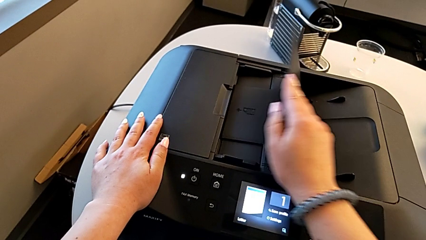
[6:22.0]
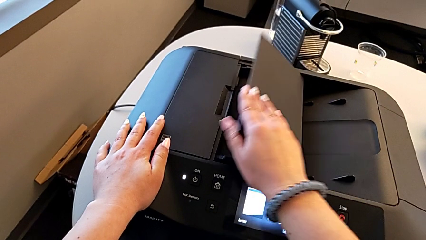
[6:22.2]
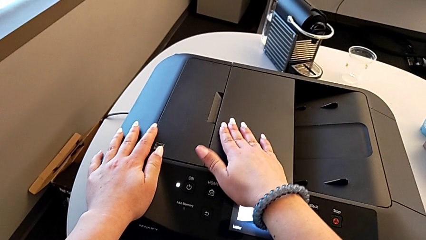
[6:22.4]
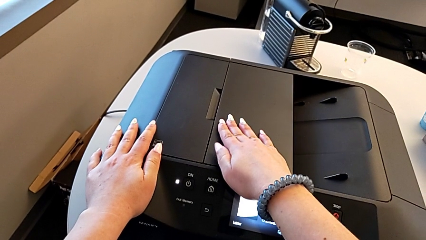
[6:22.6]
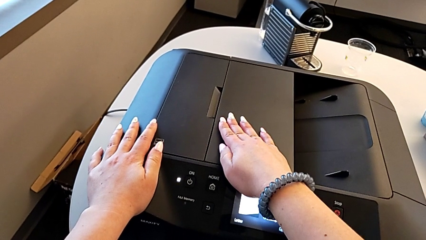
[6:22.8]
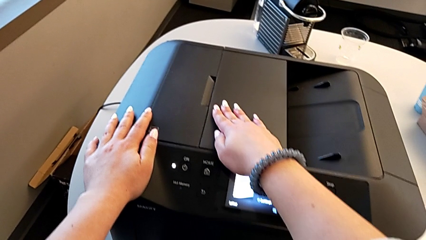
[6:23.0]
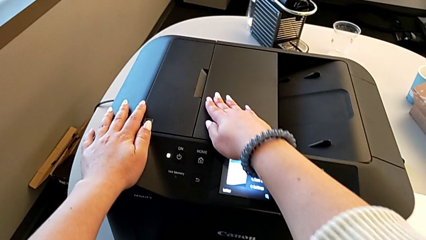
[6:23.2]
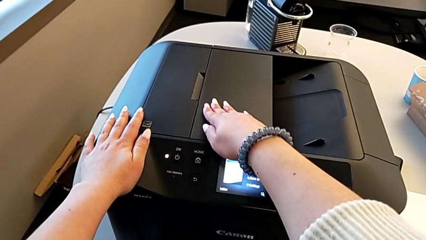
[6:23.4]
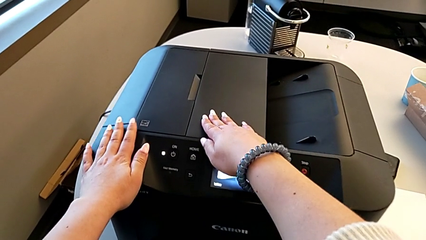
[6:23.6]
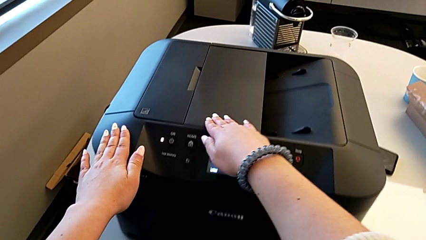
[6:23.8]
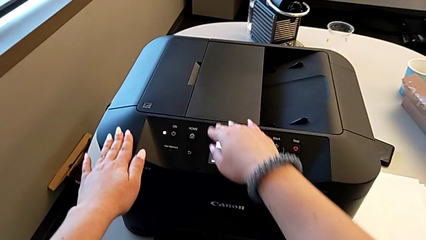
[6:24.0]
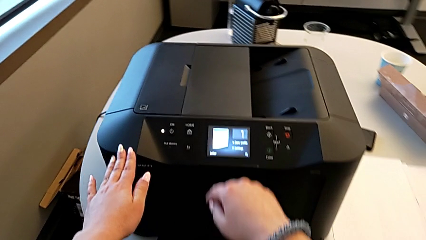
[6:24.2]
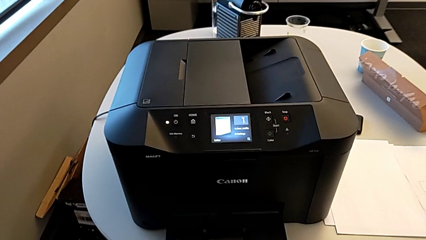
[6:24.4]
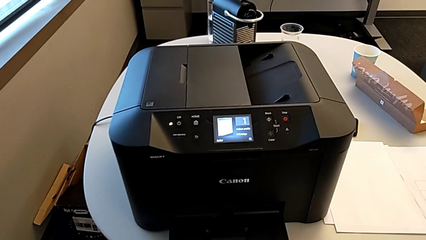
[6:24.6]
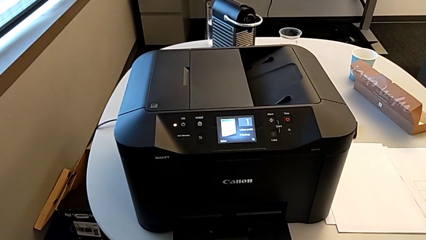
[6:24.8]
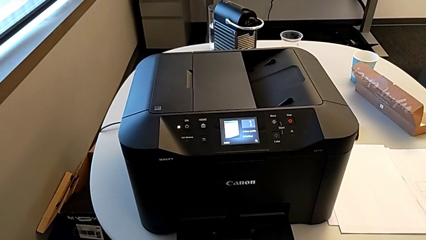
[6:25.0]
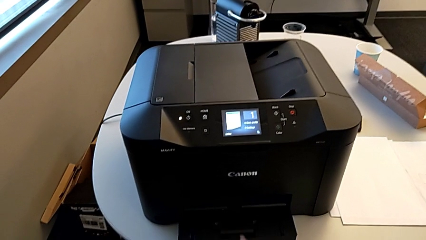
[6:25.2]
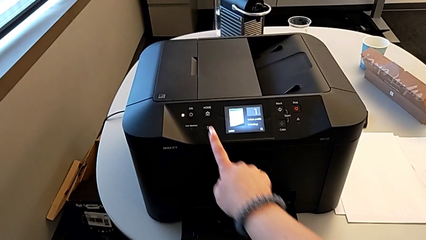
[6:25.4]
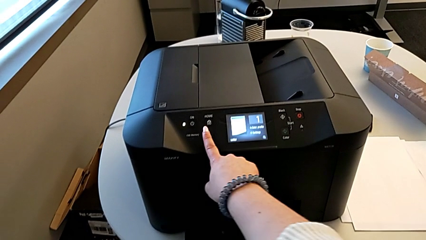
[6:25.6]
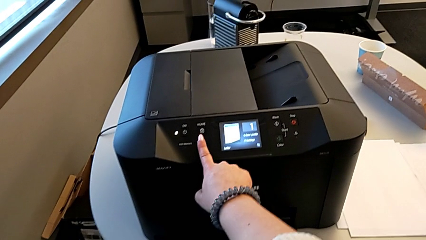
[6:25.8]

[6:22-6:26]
The camera wearer is turning off the printer. They close the paper tray and press the return button.
